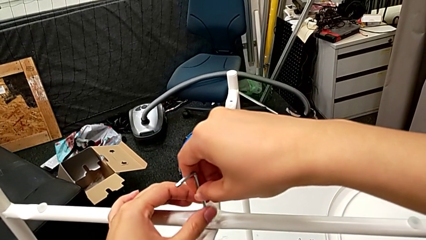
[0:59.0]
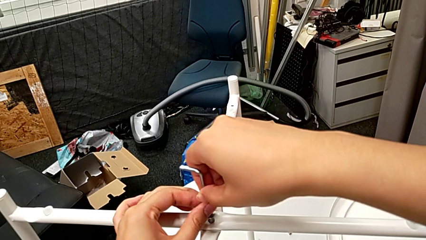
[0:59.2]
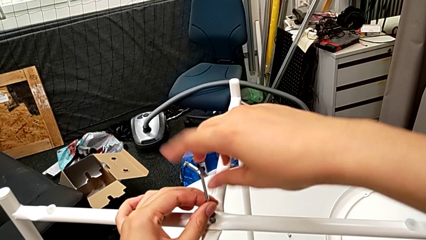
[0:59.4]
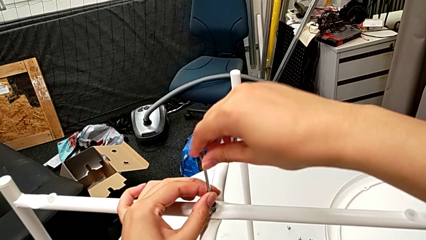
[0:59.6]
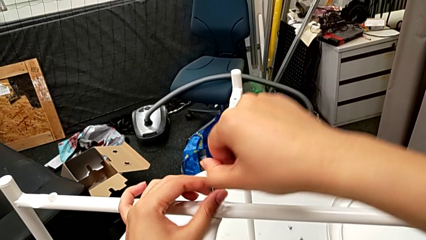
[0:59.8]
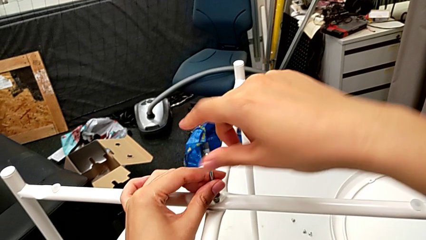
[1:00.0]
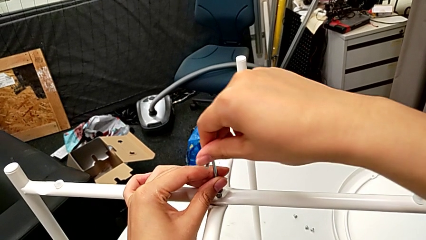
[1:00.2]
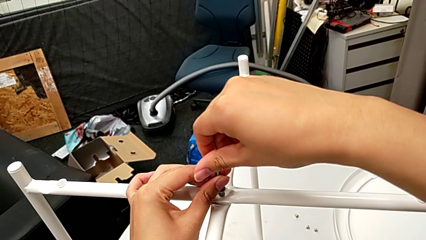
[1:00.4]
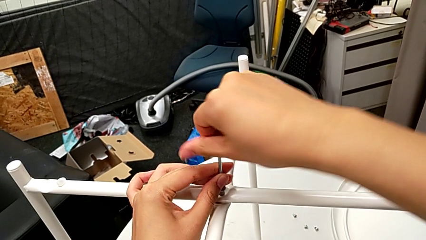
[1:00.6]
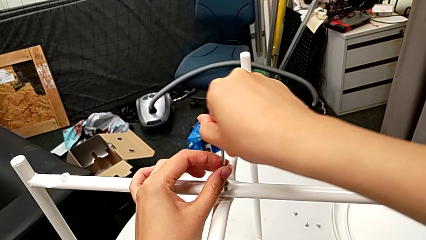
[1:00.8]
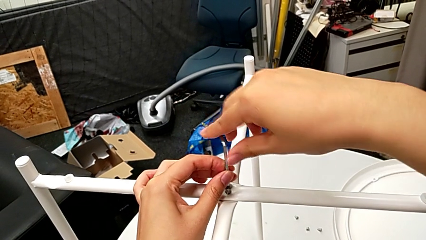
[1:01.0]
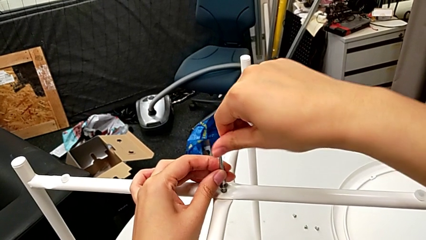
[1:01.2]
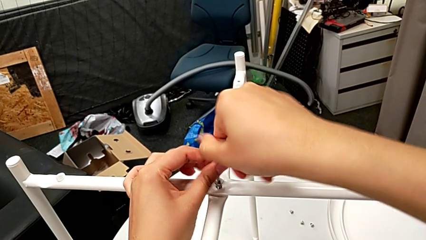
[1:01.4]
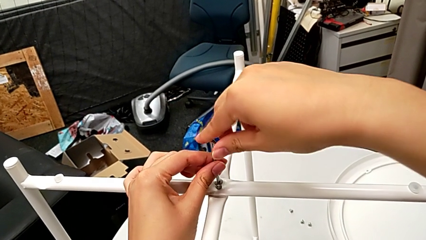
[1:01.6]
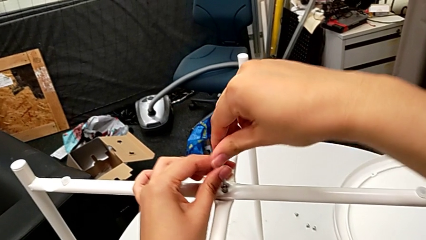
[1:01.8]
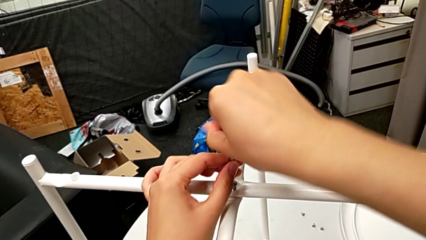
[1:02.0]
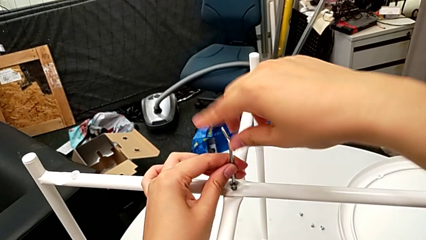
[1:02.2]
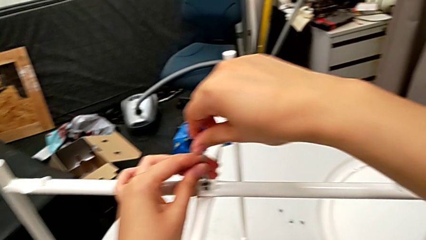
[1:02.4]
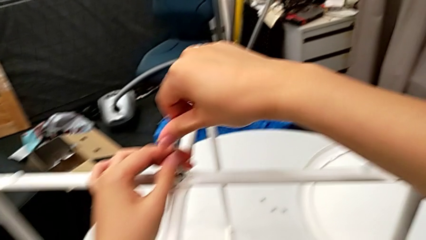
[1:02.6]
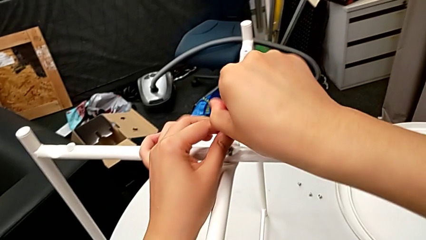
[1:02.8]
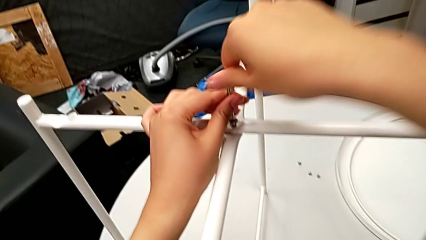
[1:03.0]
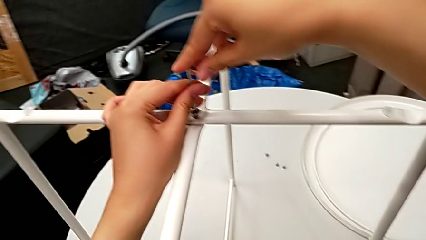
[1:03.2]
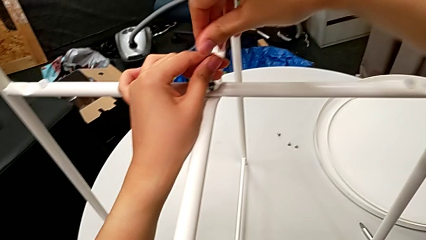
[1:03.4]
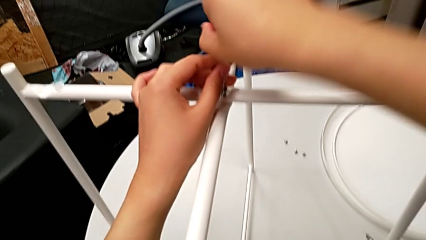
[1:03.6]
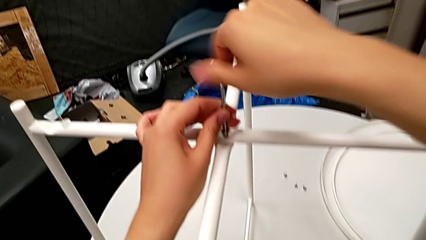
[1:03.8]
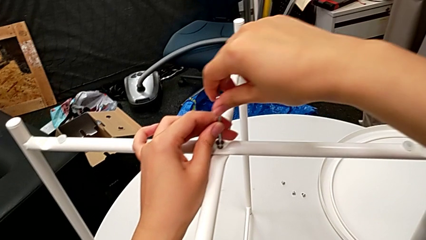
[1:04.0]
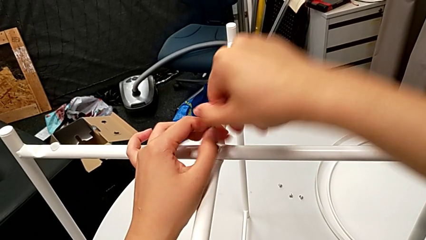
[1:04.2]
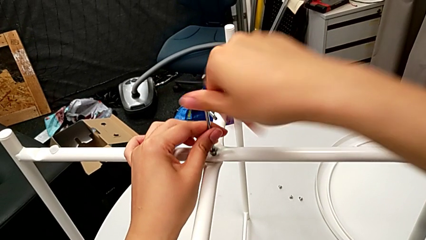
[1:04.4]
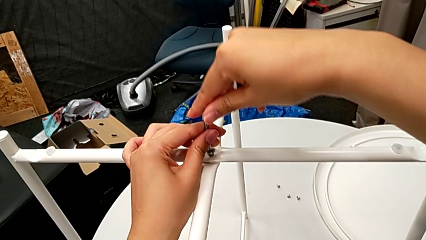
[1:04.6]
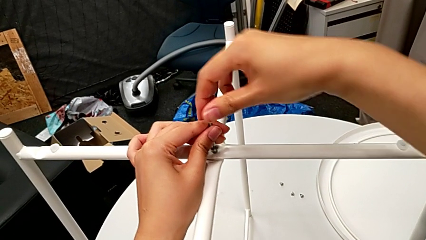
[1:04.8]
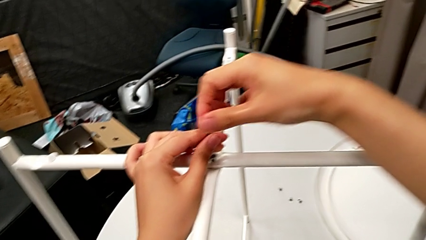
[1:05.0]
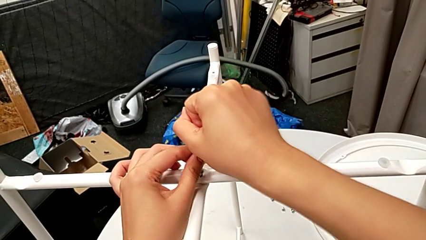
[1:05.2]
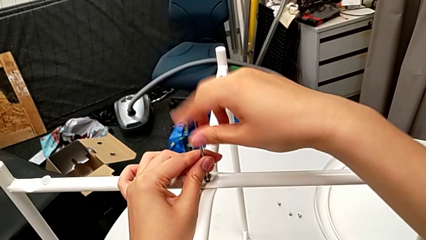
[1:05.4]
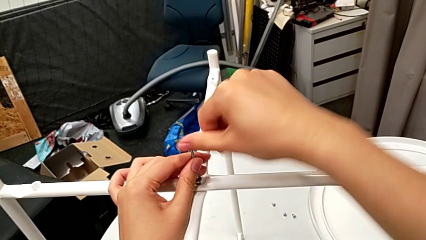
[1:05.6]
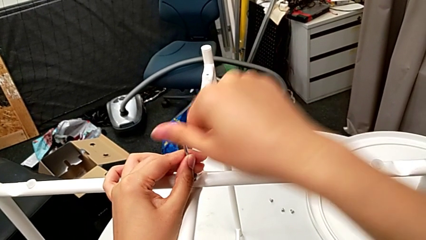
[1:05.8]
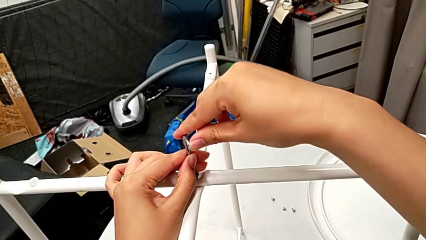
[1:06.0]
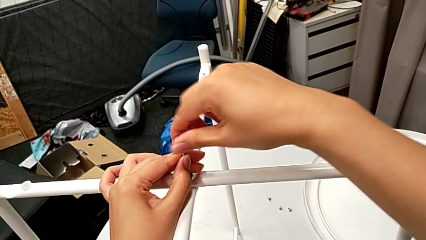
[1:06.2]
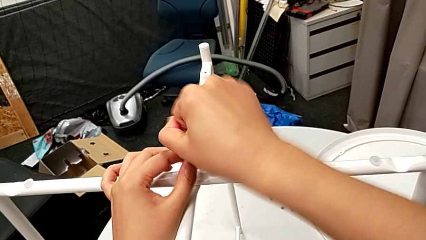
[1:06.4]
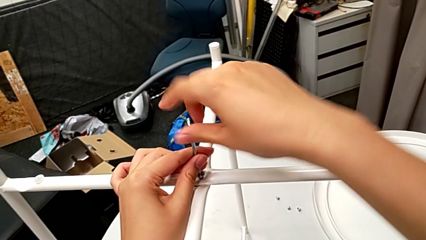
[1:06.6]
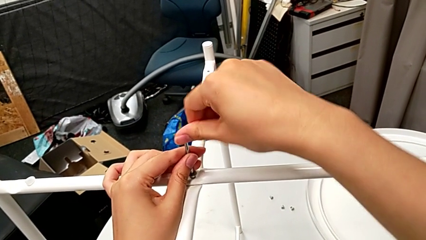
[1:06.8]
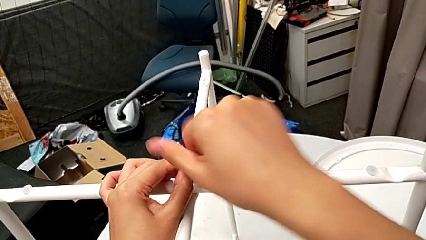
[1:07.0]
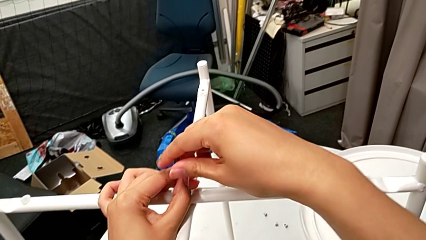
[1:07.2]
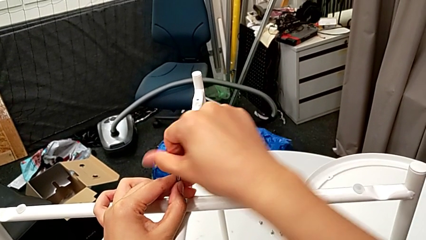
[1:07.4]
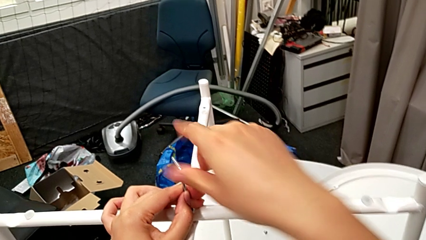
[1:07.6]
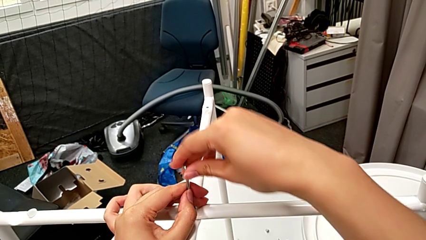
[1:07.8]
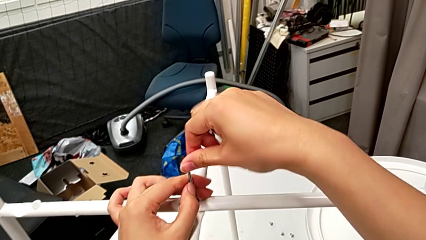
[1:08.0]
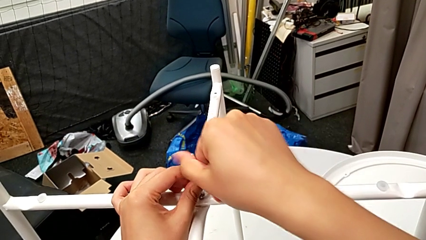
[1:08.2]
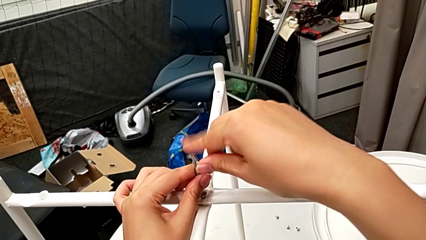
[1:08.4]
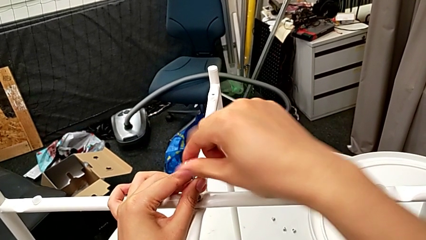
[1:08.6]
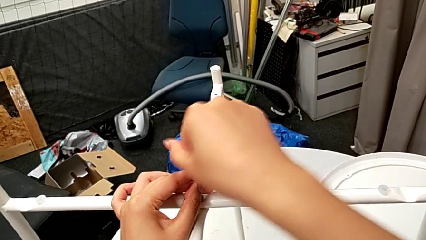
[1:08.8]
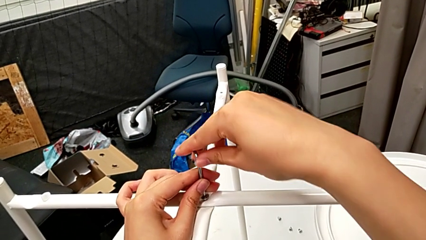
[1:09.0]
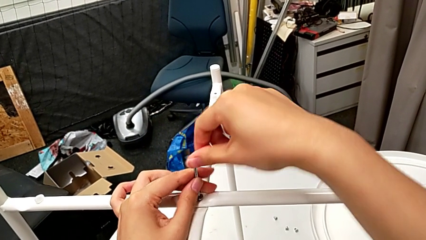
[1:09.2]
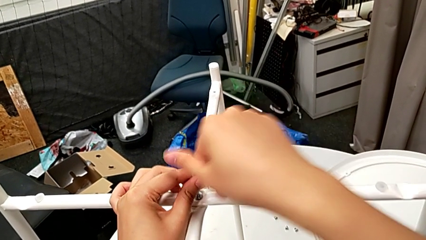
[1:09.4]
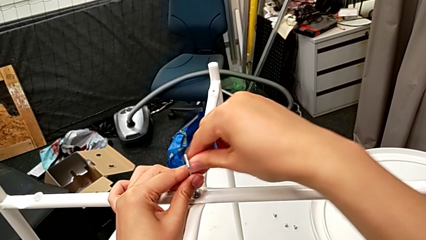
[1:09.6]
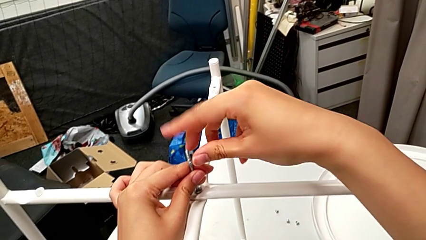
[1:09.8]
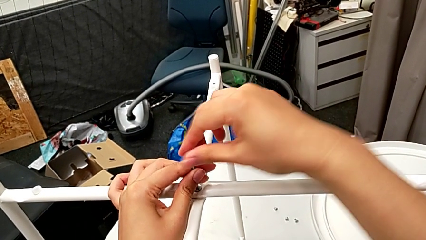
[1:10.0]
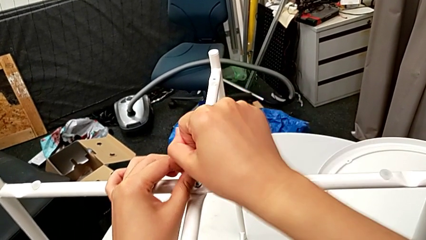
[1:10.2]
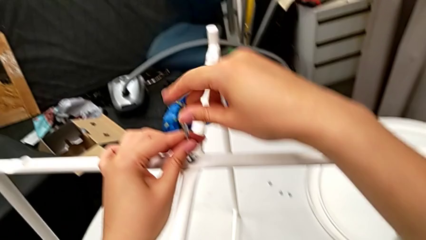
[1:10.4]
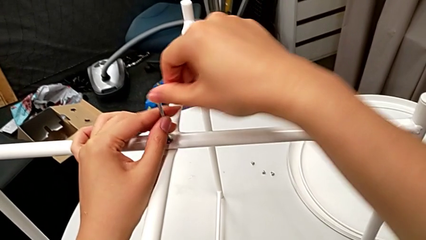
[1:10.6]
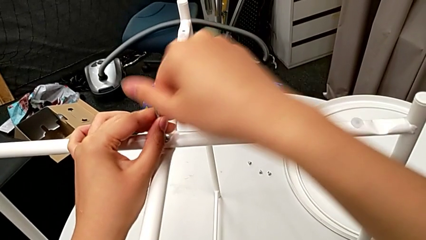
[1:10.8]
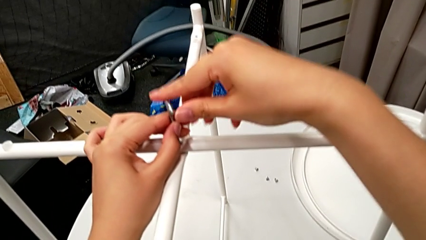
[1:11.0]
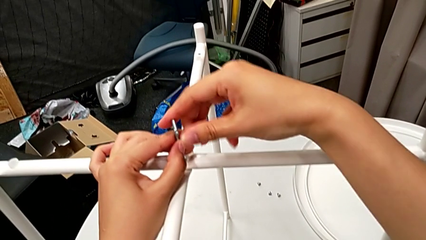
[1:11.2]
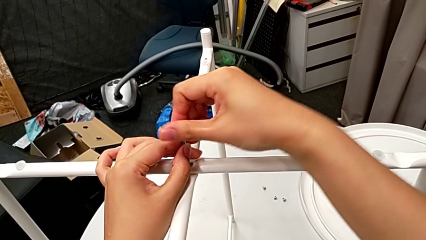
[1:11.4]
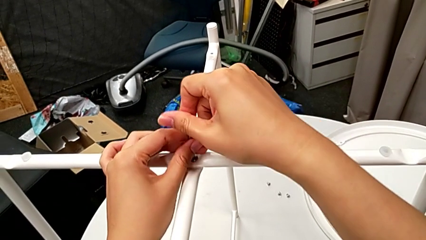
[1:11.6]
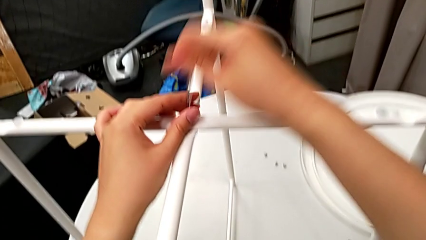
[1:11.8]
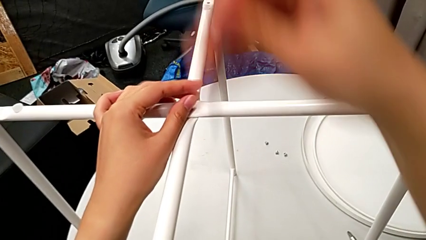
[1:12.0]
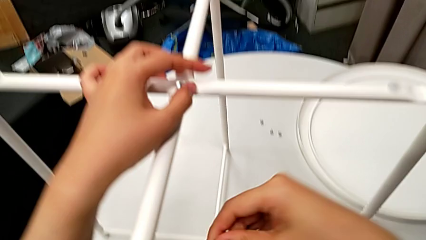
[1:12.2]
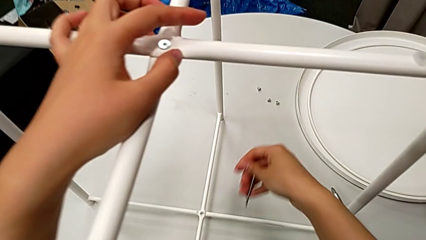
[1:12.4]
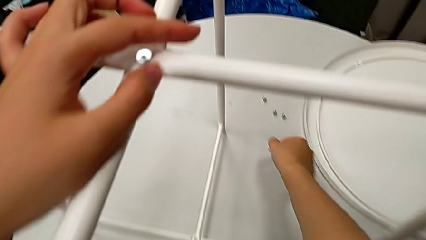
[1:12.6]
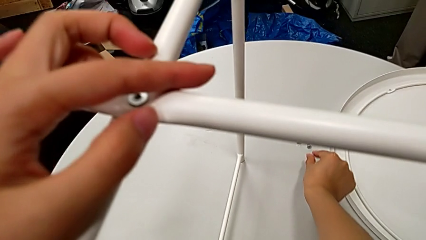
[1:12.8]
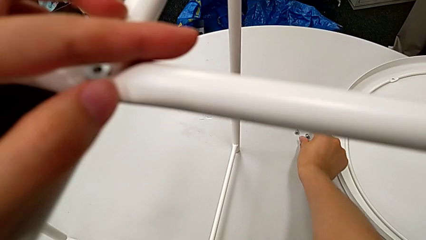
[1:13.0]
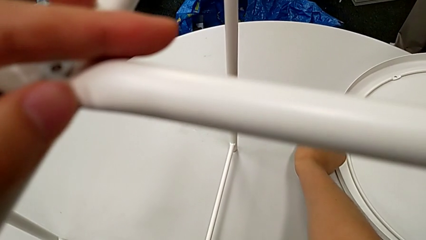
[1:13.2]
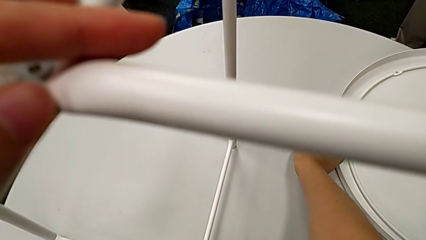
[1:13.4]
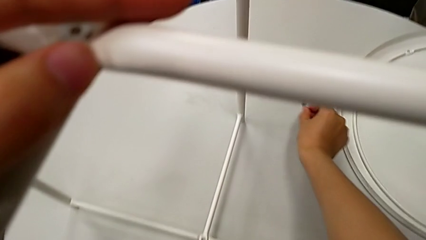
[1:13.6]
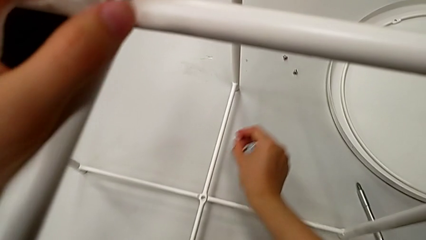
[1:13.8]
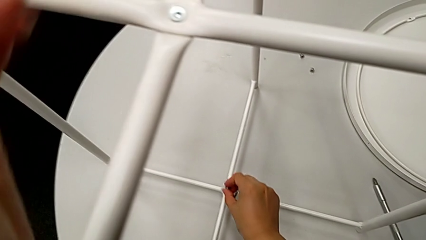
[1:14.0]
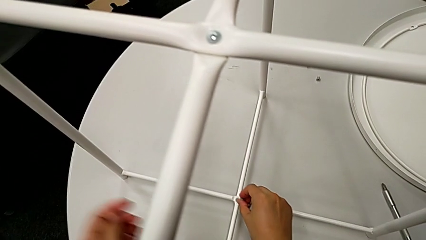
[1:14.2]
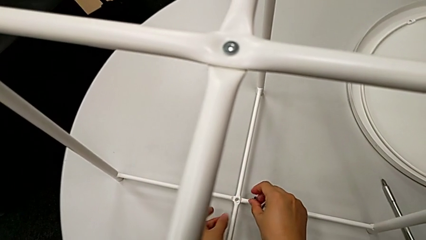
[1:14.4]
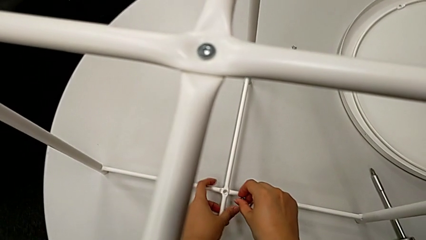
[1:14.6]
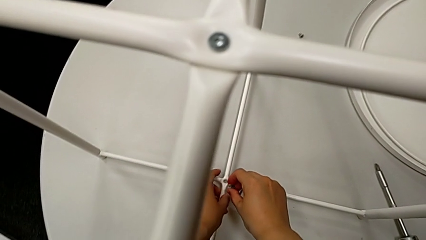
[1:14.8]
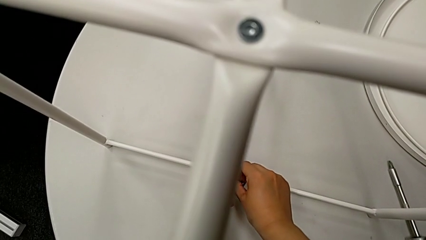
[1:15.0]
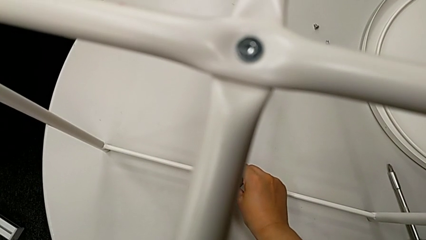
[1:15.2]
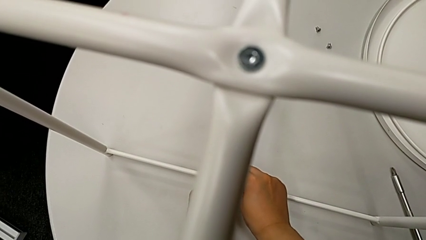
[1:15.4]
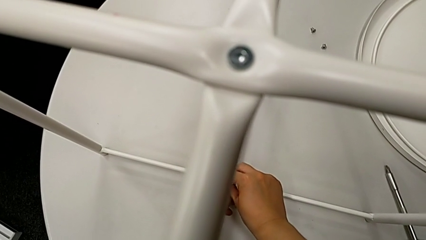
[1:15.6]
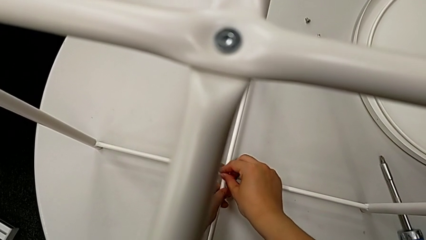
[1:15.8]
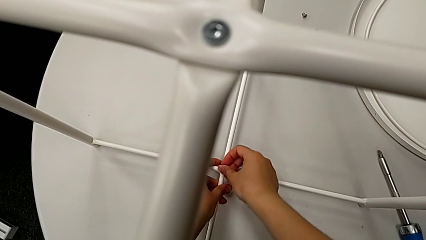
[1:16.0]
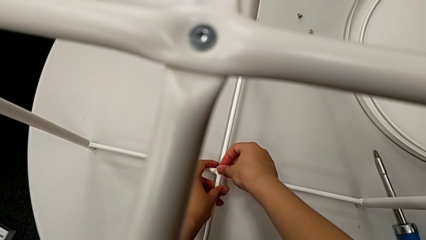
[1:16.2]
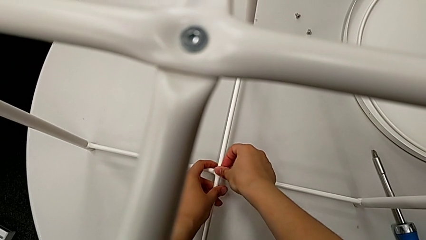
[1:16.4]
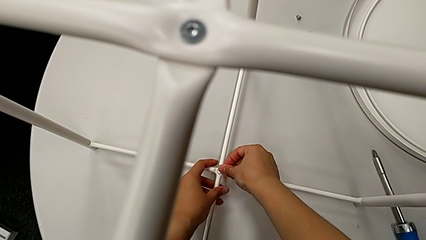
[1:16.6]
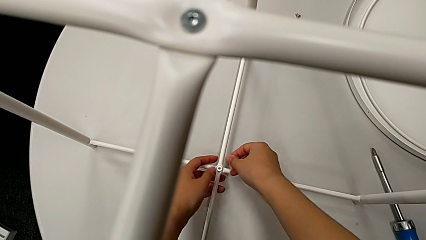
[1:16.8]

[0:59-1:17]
The camera wearer is aligning the legs. They screw the top hex socket head, lift the Allen wrench, approach the bottom hex socket head, grab it and insert it.
